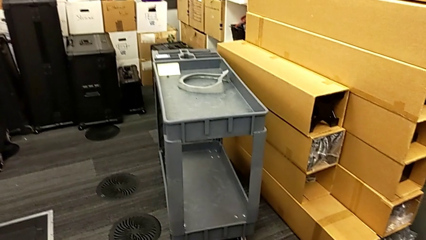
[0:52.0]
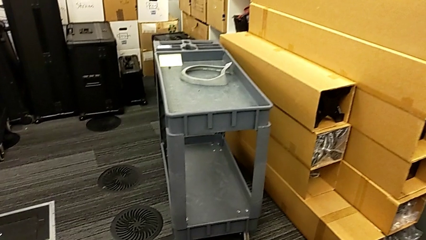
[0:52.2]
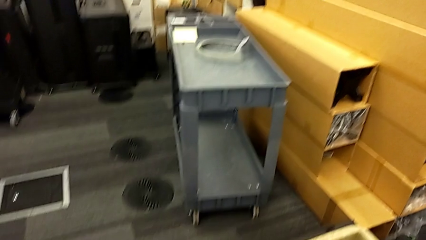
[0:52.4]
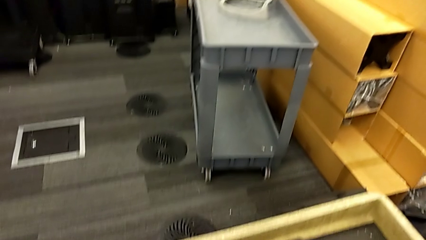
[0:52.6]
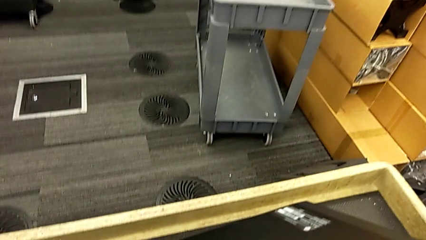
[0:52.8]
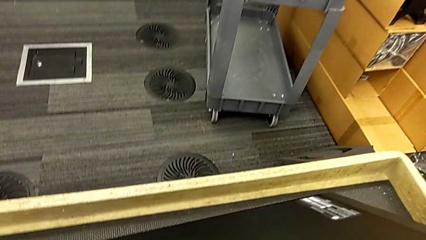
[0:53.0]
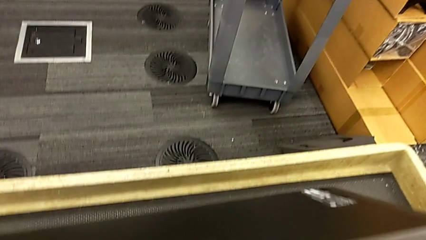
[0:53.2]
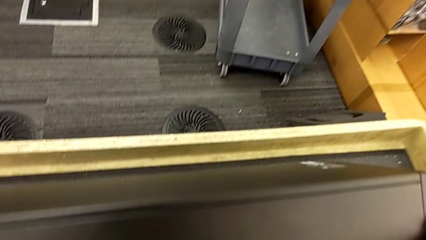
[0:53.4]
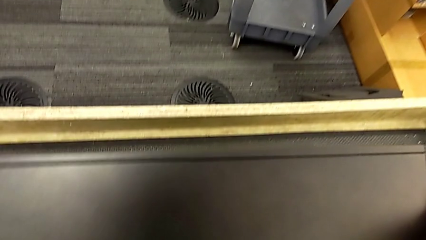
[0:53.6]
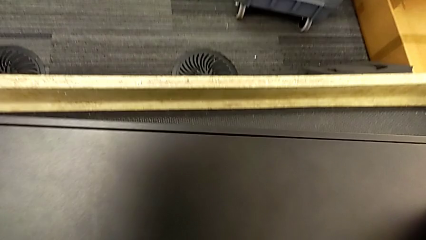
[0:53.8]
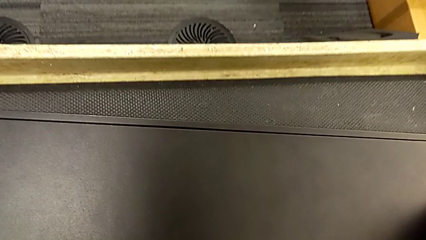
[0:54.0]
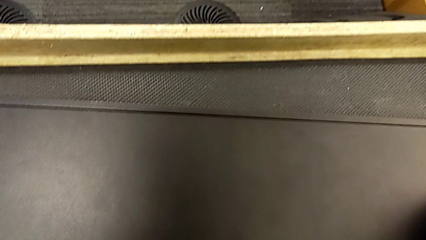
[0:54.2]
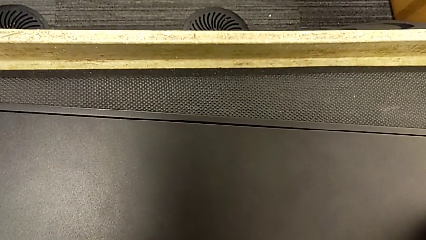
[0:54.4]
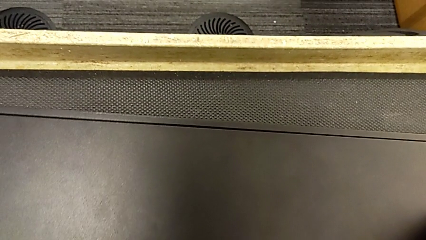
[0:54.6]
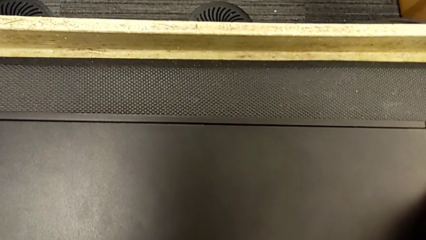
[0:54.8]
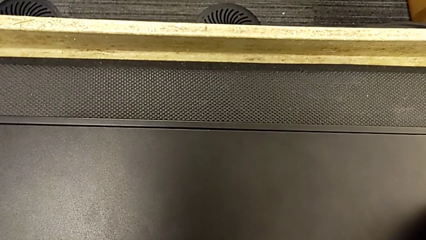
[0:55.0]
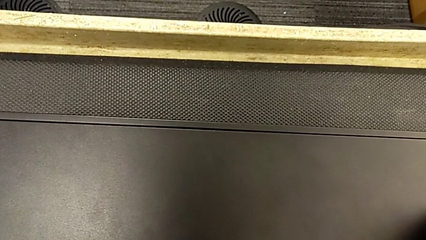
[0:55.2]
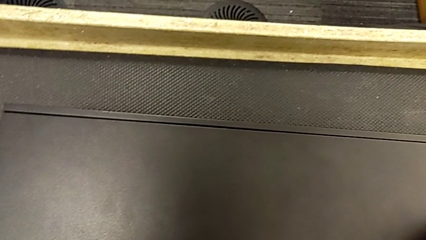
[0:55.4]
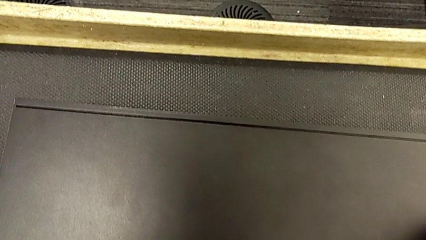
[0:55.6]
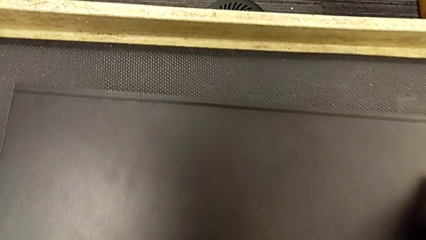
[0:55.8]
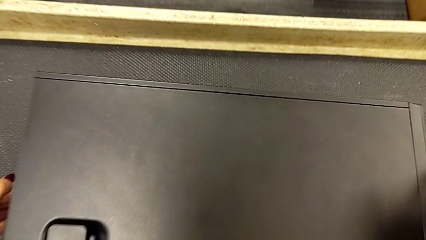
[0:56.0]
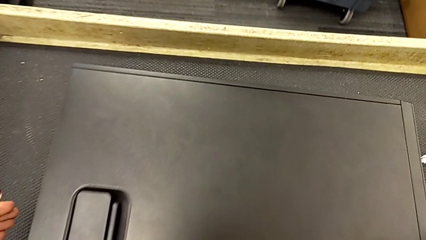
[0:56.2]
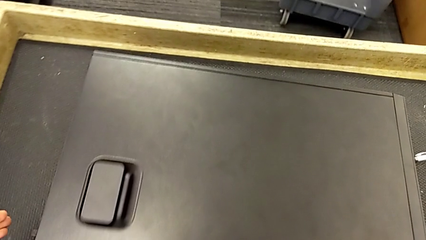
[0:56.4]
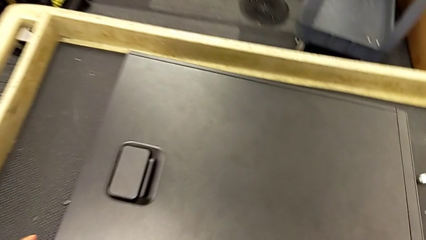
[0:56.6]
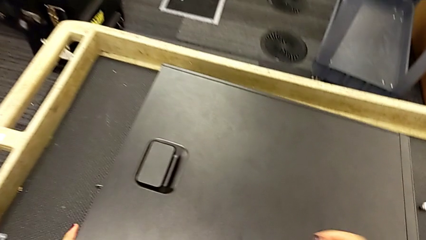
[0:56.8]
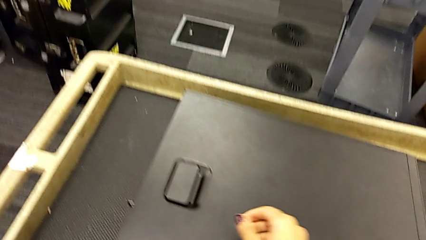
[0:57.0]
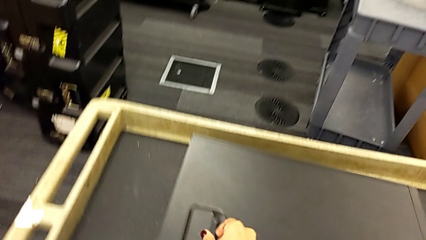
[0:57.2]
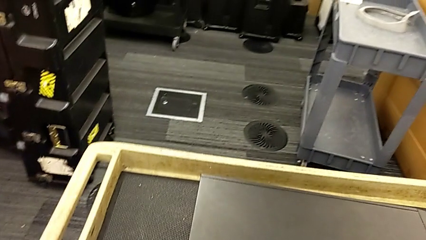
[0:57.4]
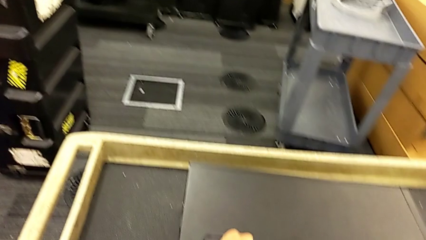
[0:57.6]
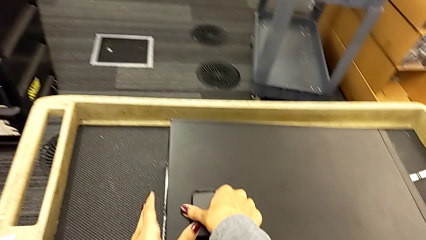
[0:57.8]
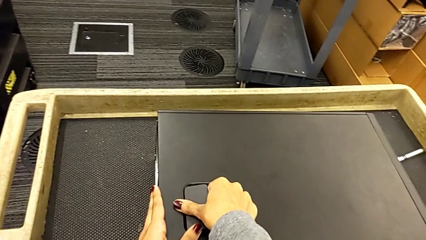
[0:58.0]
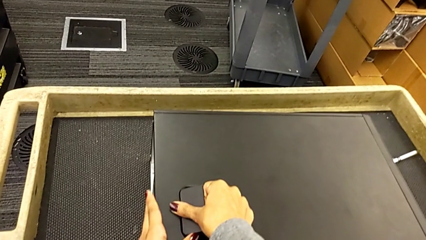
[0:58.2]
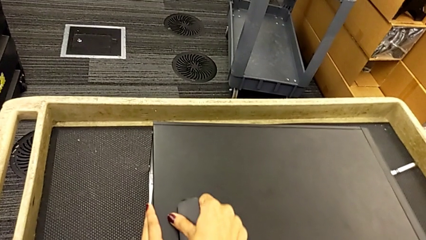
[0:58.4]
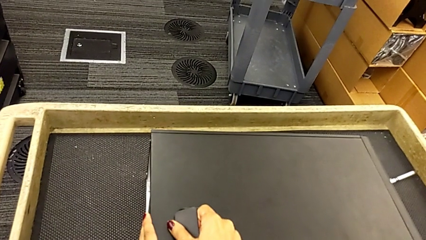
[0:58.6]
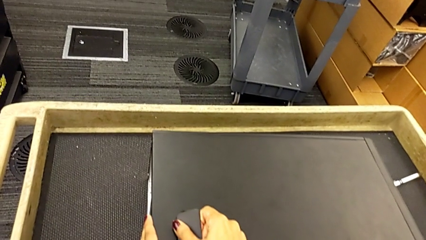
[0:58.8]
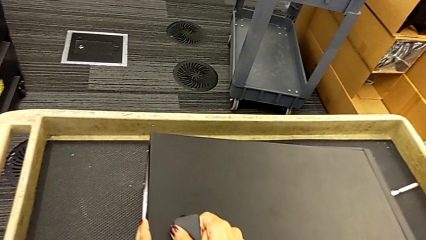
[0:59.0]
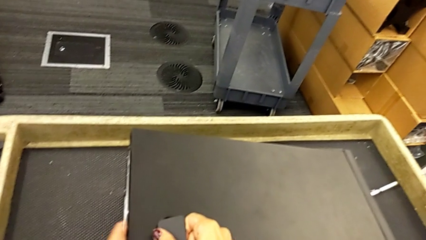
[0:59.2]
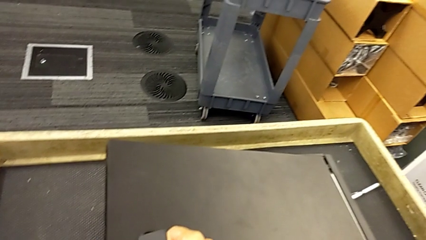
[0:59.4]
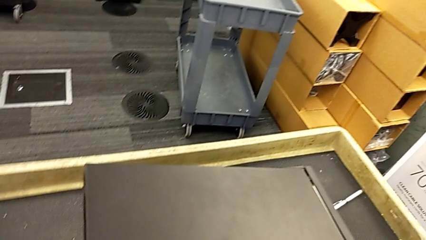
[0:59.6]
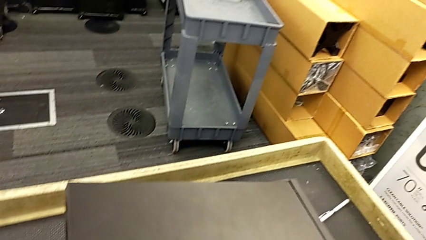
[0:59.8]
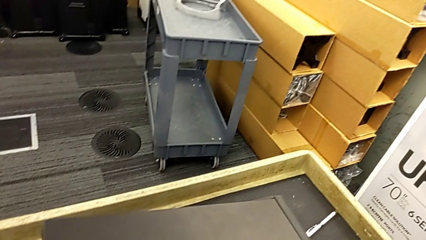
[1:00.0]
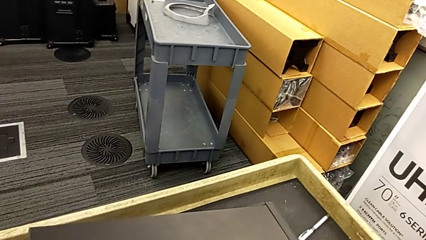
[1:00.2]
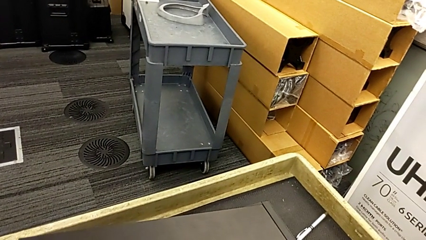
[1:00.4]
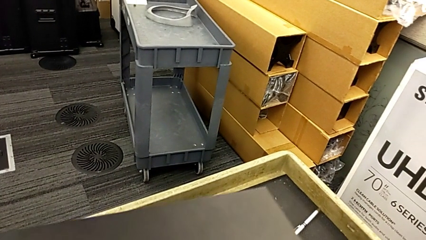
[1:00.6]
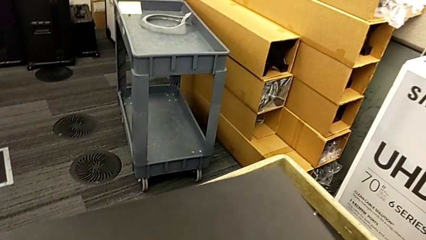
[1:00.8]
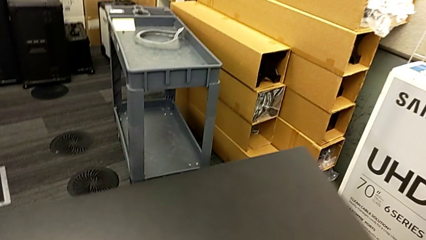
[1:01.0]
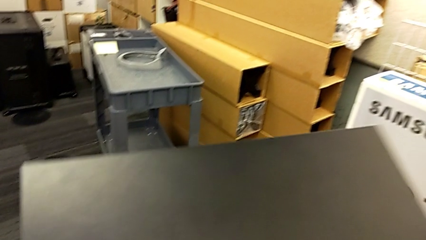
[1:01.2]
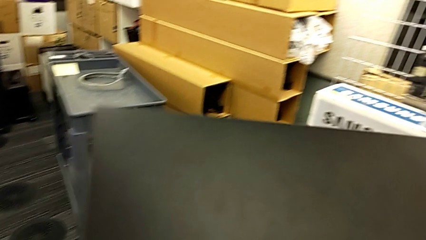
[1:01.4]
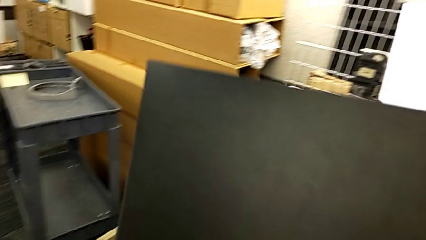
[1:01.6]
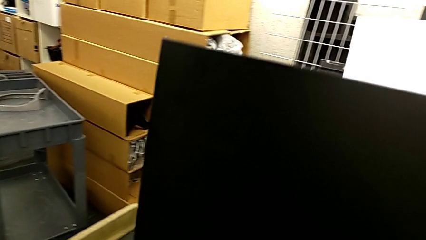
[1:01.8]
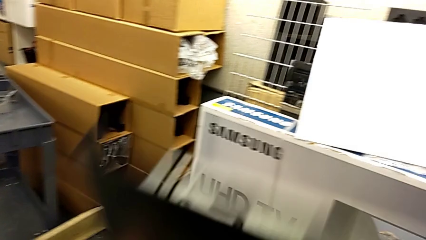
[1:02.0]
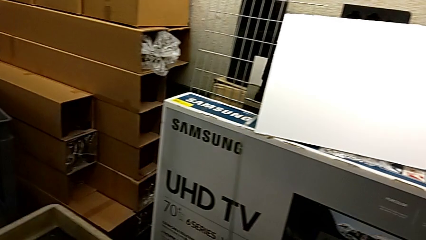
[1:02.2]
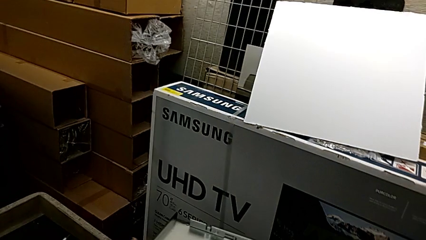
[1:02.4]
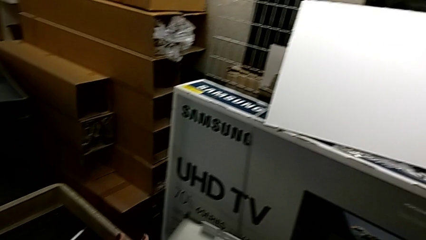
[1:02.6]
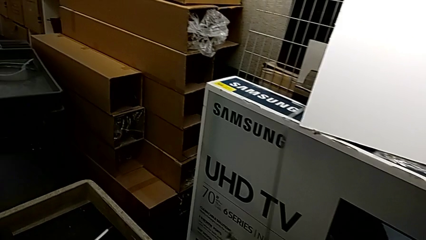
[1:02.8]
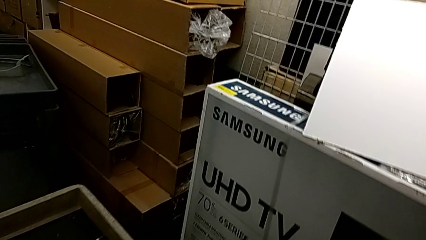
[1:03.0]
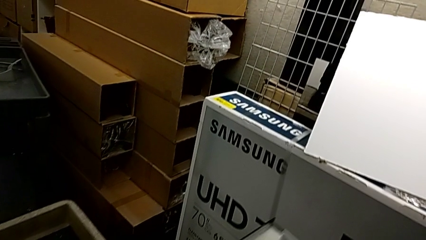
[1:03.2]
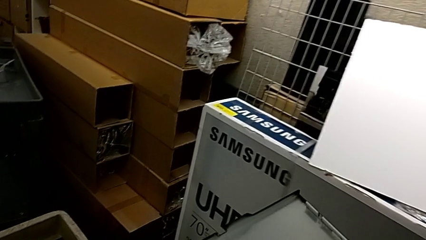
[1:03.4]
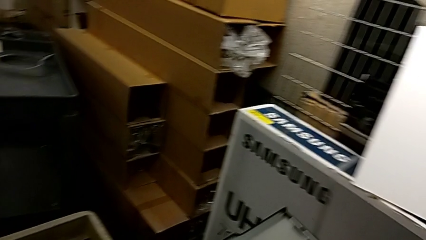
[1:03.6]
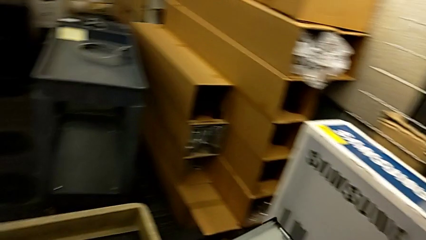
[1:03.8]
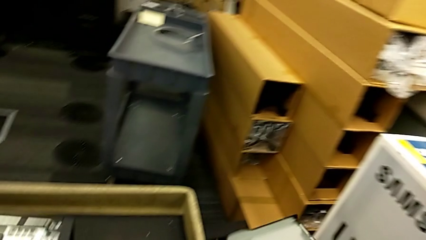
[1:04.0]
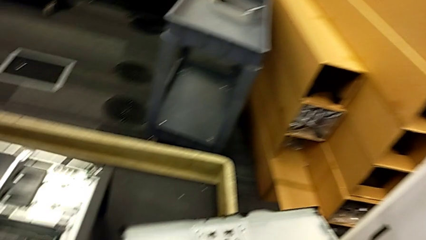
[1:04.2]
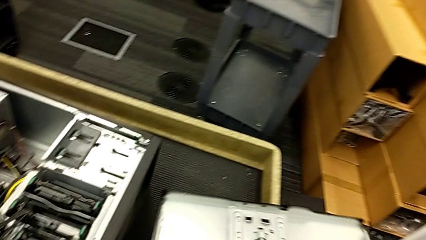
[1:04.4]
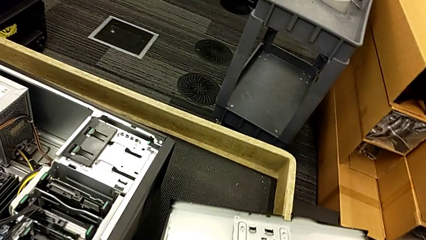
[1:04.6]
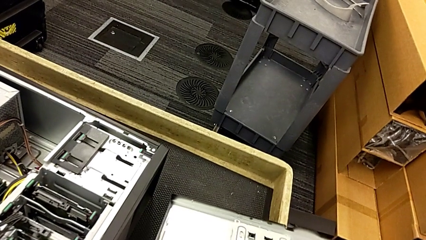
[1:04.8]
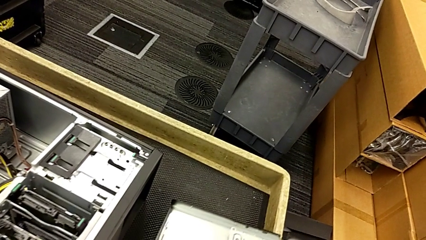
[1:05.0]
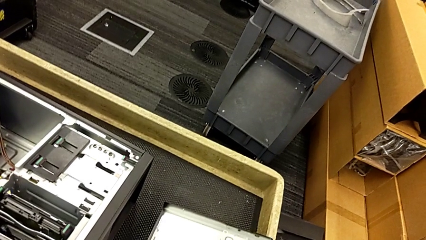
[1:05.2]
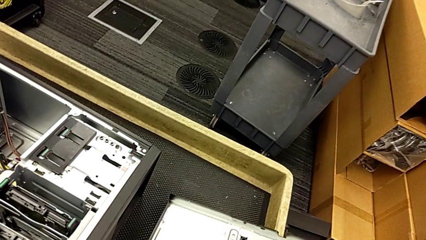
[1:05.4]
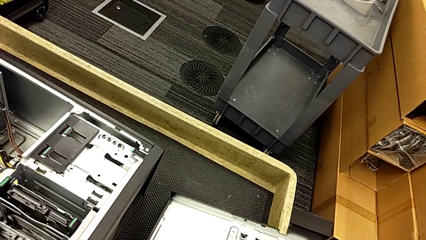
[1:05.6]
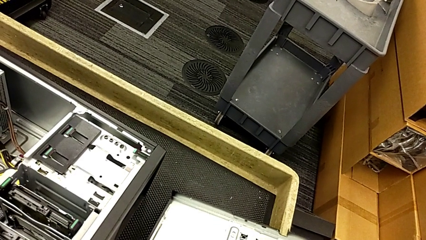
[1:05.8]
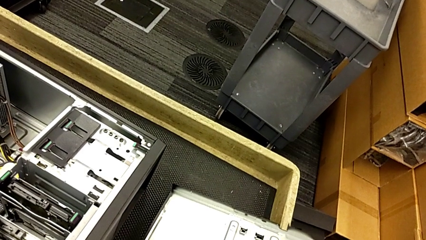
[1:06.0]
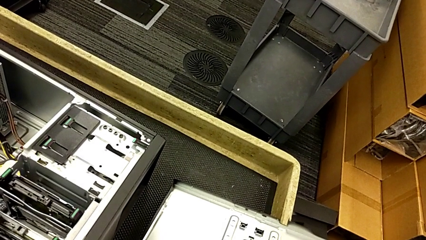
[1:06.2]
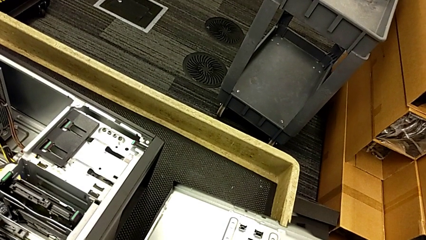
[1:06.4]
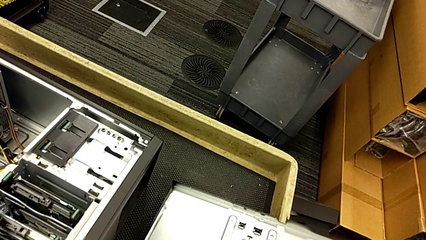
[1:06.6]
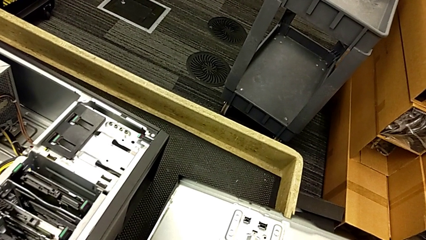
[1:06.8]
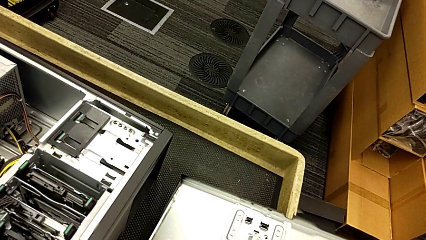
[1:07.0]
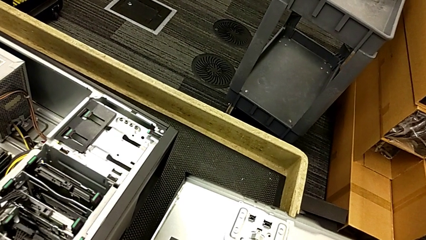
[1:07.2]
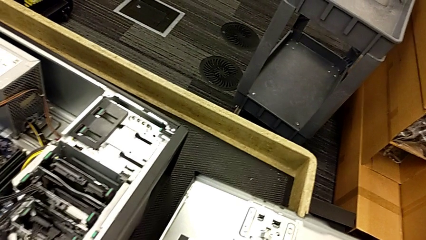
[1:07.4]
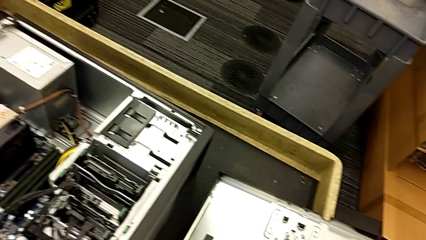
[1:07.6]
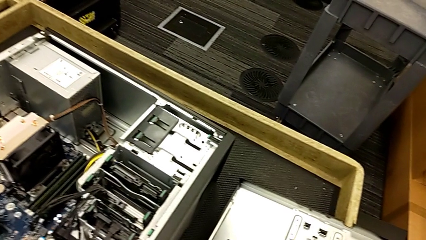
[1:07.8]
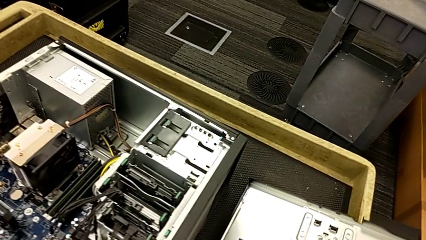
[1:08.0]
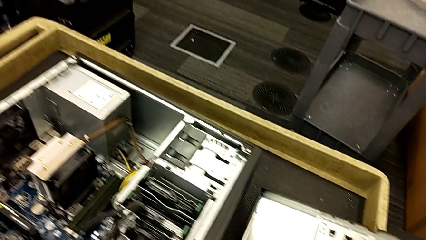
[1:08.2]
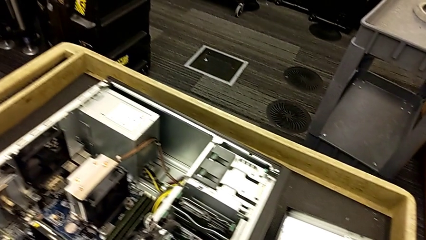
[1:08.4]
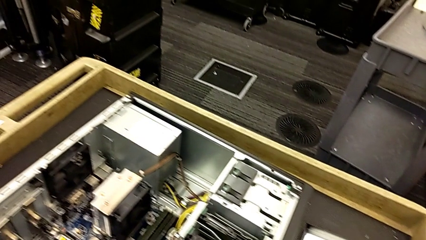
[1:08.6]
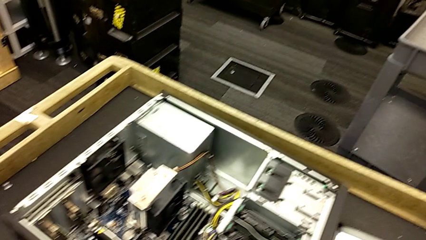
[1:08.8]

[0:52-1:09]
The camera wearer is placing the computer tower on the table to their left. They flip the computer tower, open it and place it.
